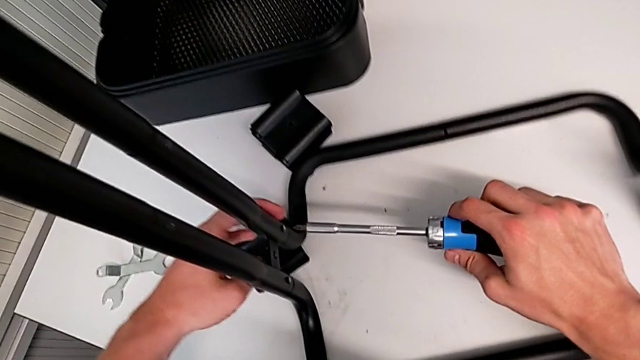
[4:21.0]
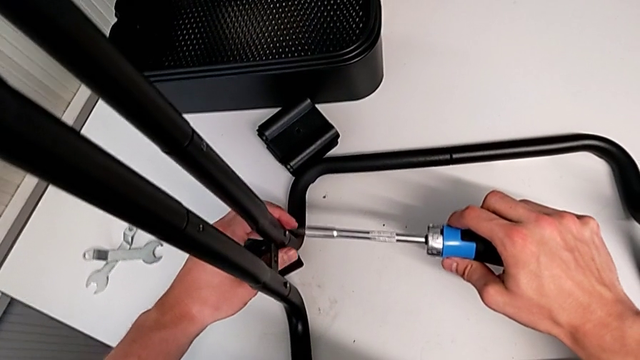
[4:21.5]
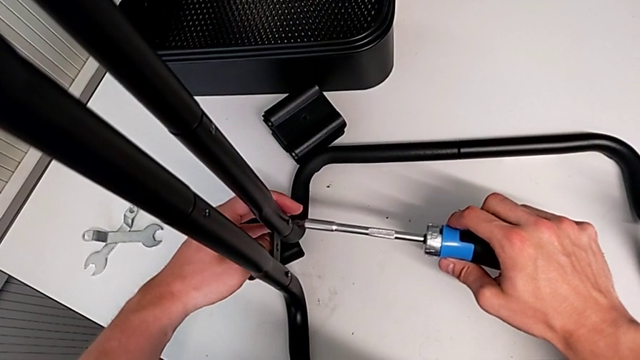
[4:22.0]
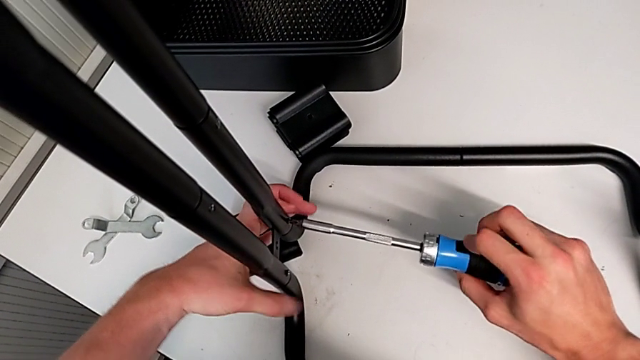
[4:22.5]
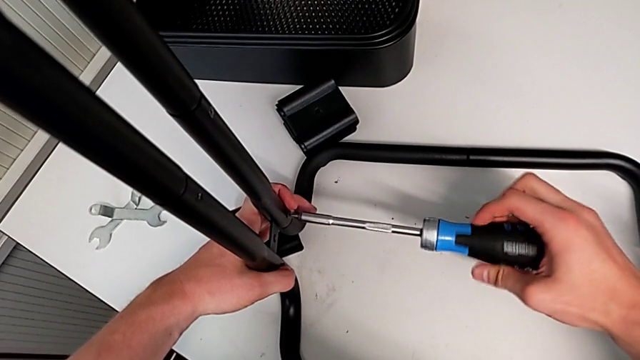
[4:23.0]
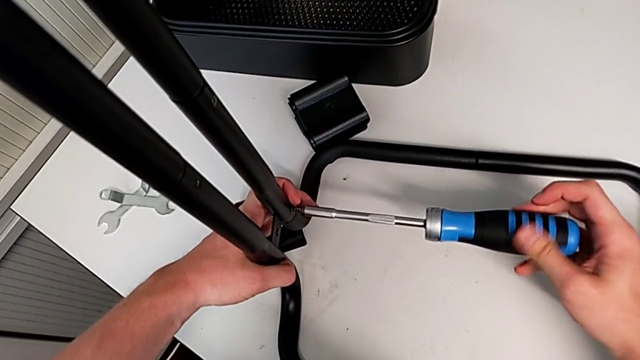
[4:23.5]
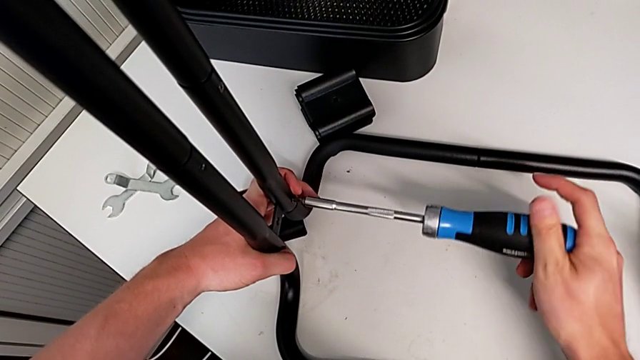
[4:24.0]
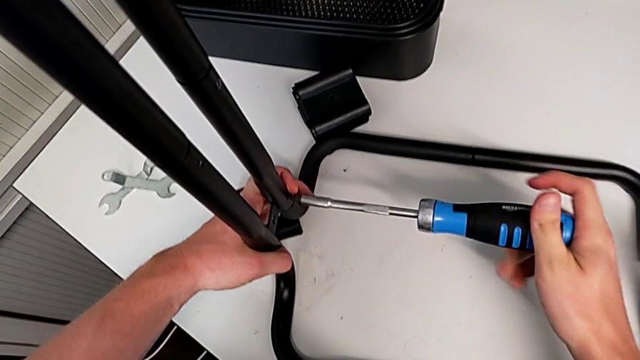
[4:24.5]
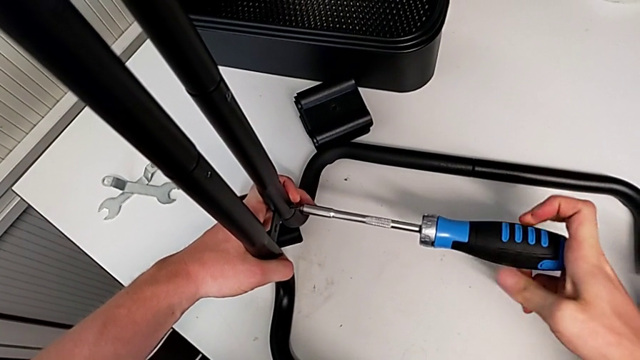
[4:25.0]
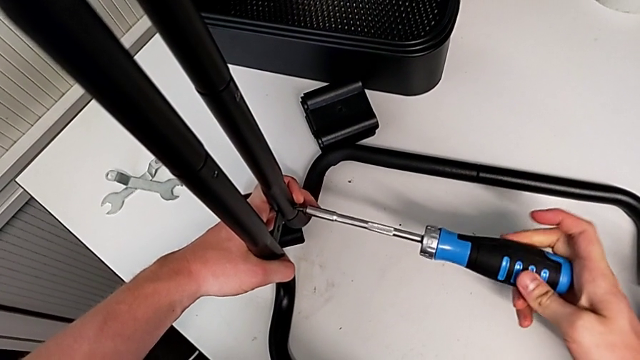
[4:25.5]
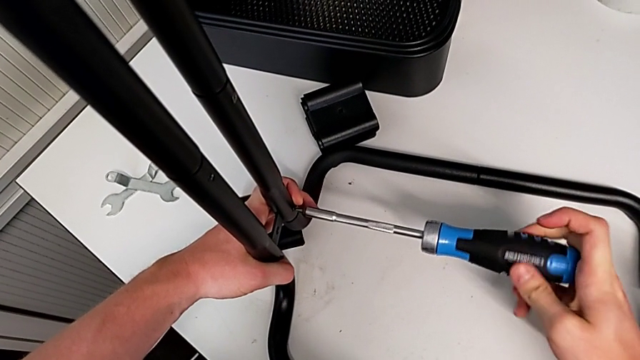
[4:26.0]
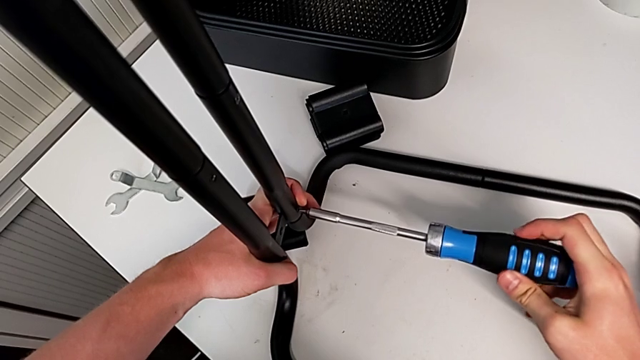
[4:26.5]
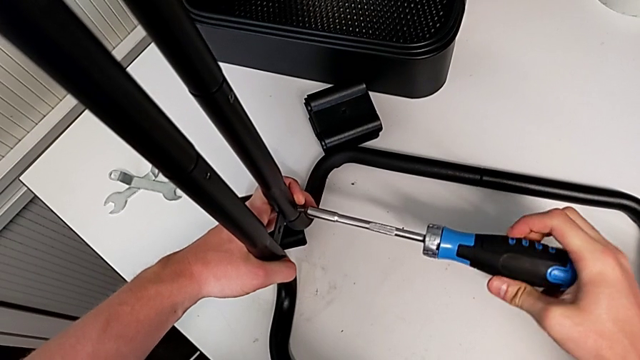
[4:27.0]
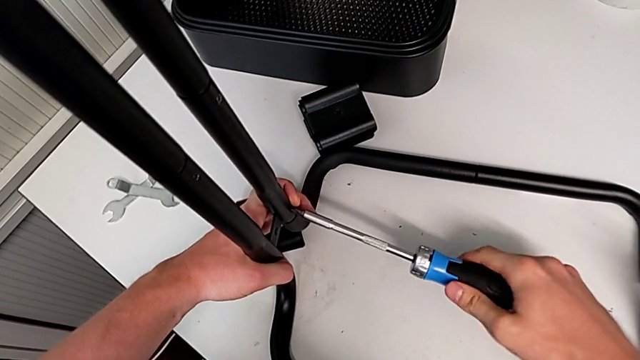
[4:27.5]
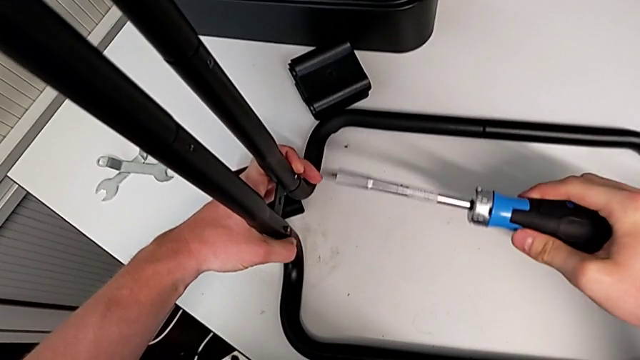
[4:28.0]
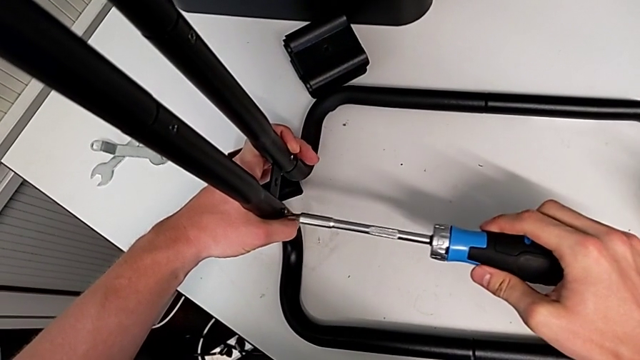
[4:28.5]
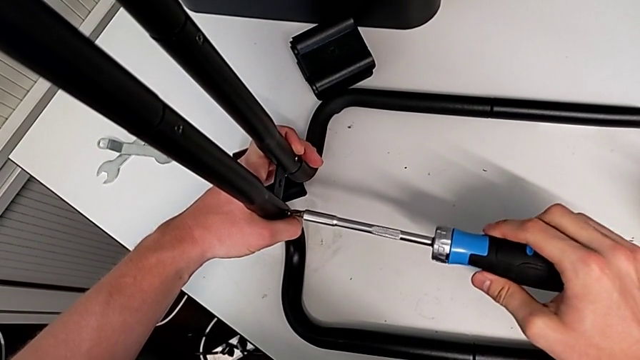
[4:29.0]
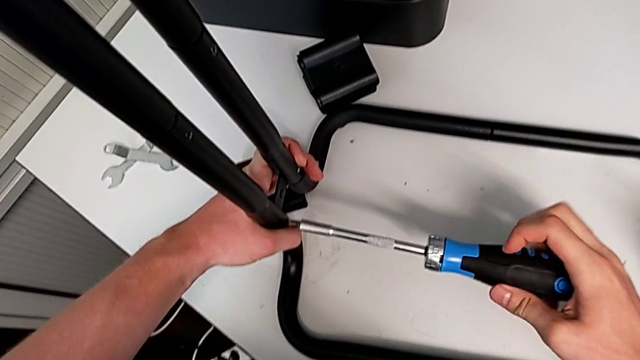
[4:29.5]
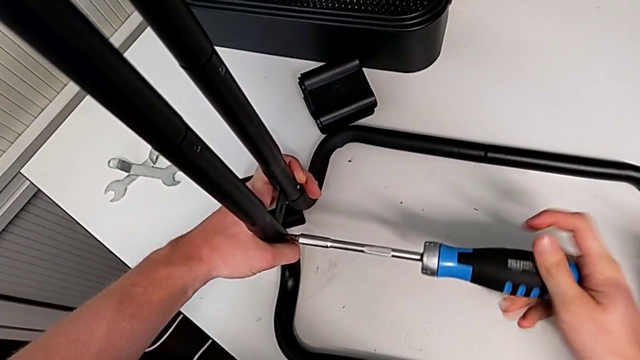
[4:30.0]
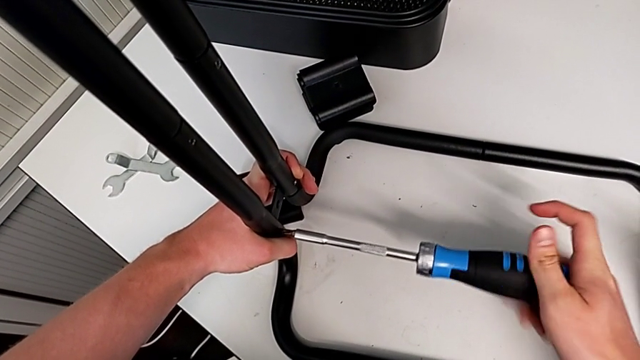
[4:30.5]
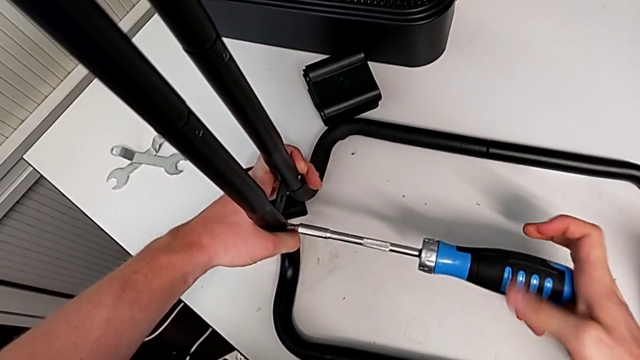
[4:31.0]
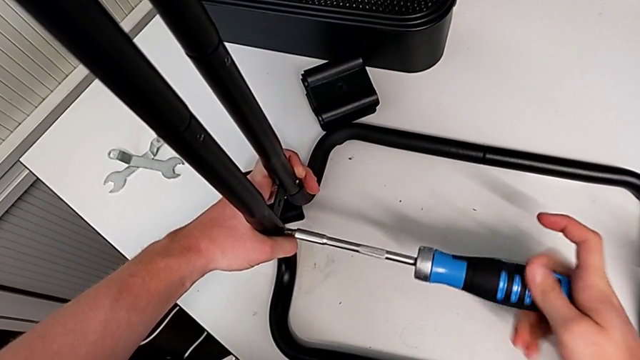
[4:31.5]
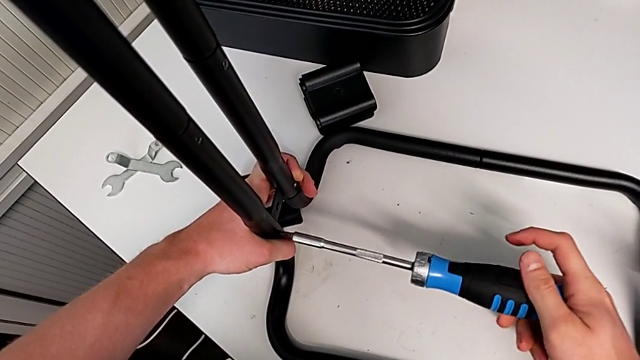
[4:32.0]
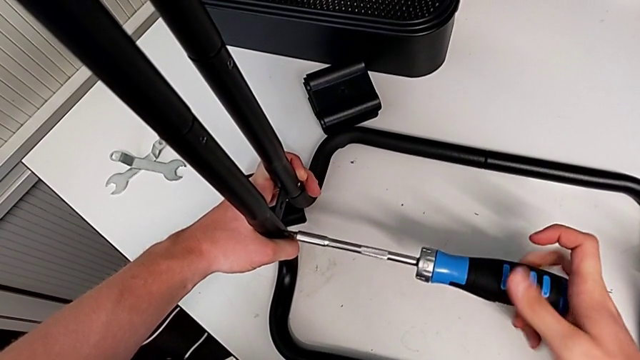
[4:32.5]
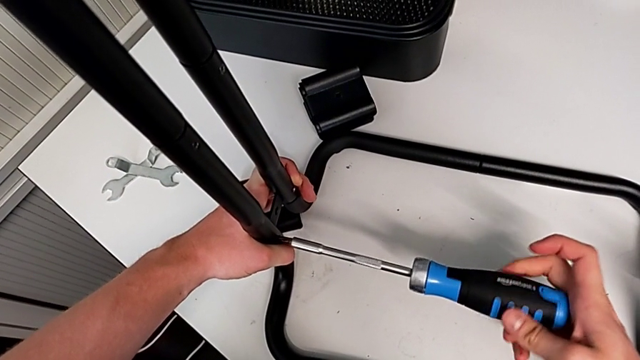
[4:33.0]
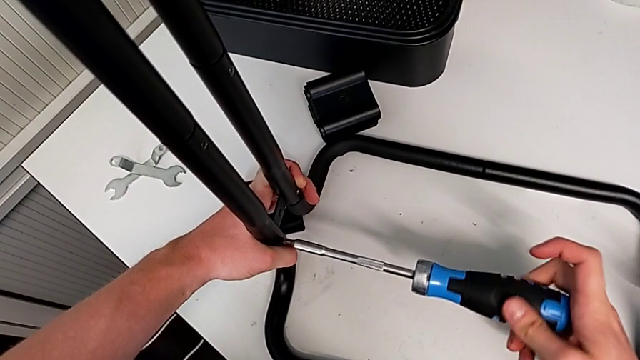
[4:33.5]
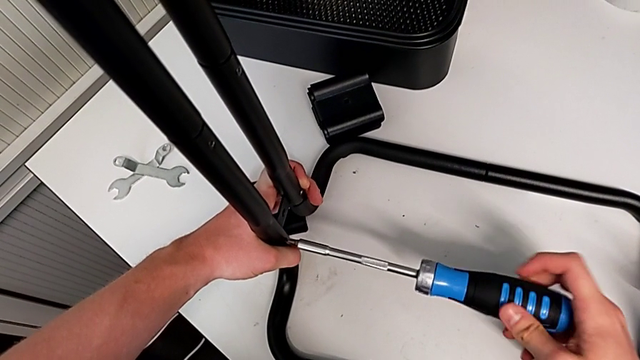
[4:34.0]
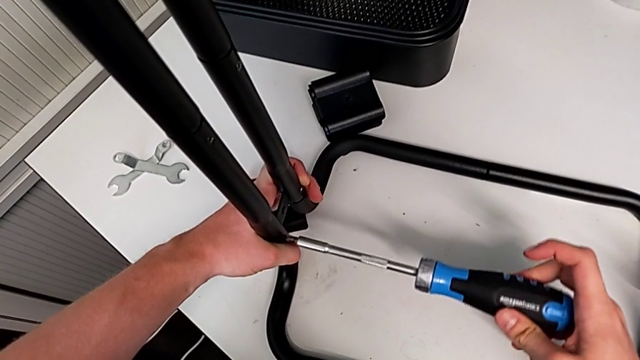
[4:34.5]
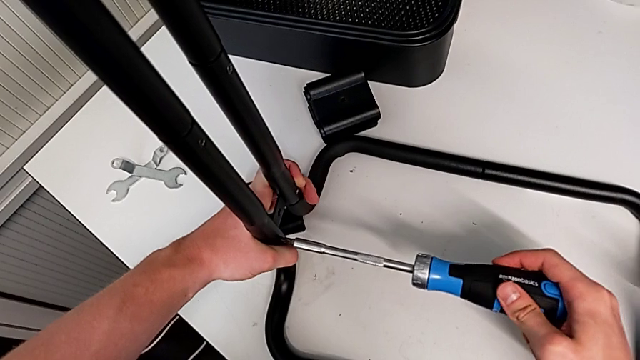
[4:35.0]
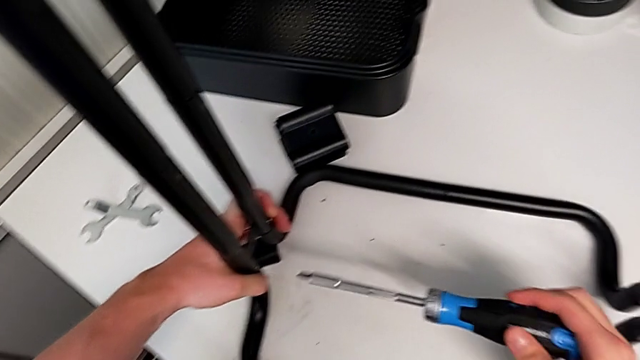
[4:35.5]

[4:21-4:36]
The camera wearer is assembling the base frame with the sidebars. They insert the blue screwdriver and screw the screw.

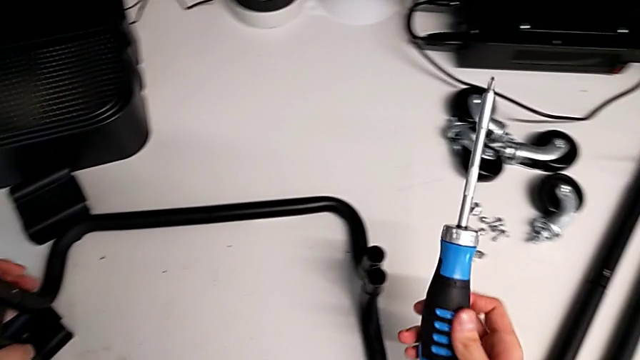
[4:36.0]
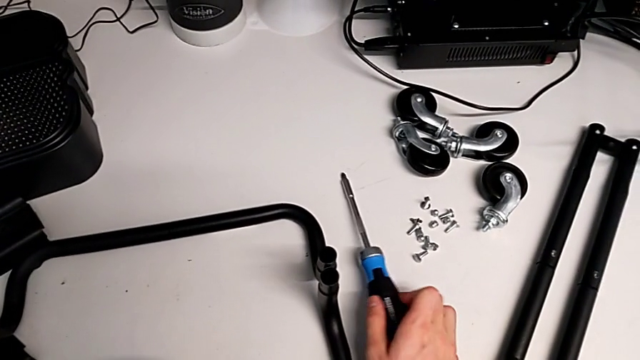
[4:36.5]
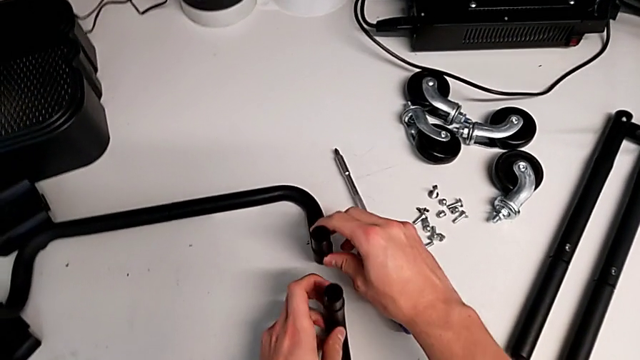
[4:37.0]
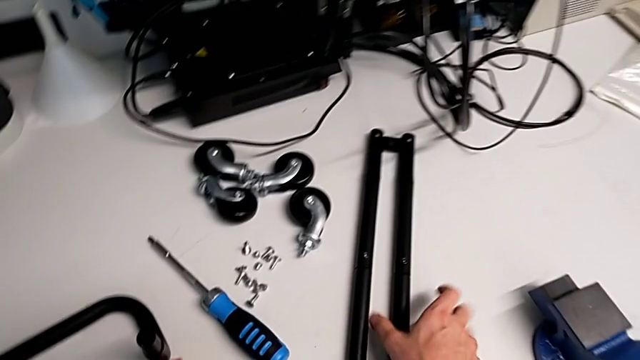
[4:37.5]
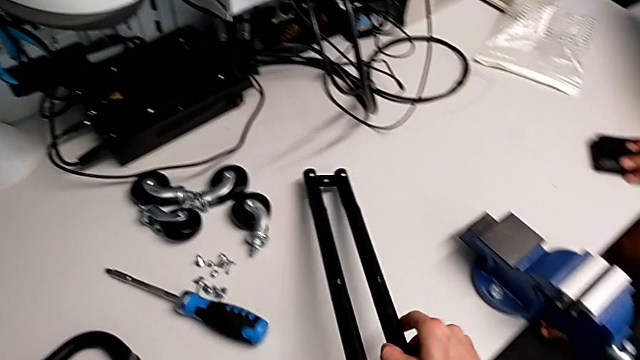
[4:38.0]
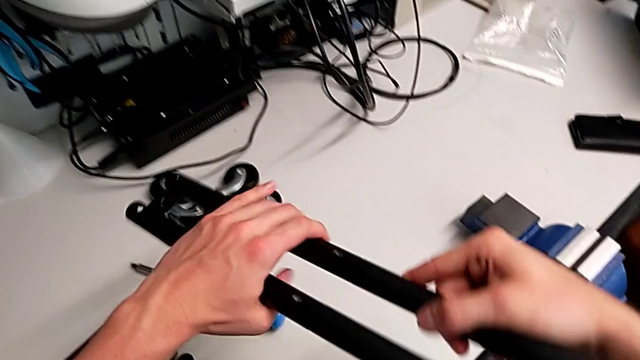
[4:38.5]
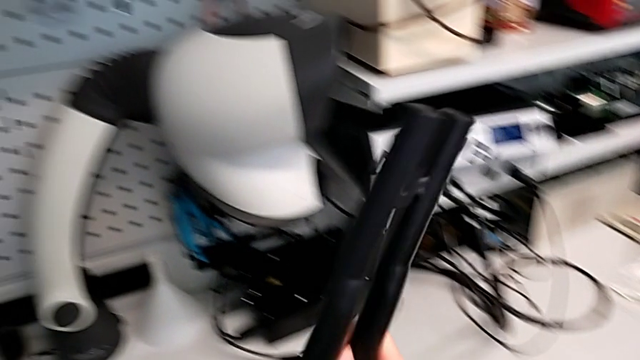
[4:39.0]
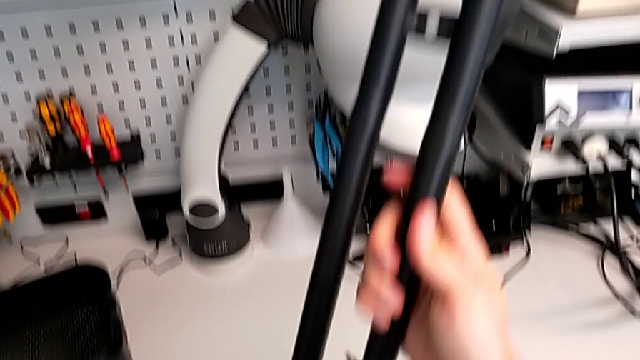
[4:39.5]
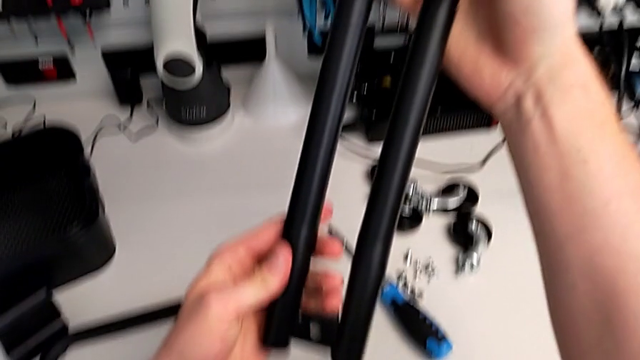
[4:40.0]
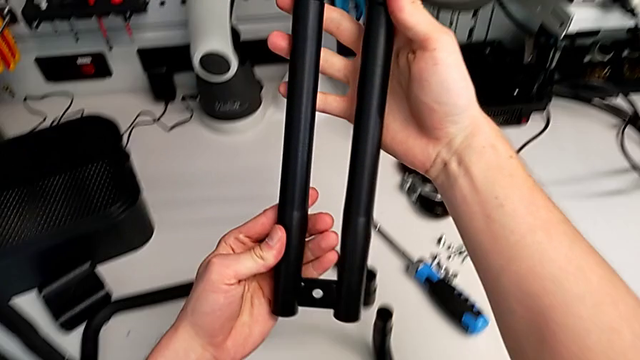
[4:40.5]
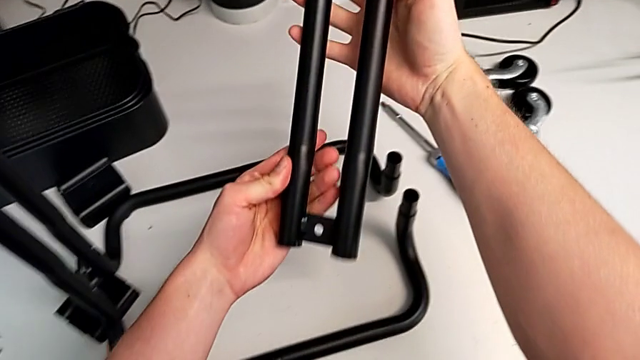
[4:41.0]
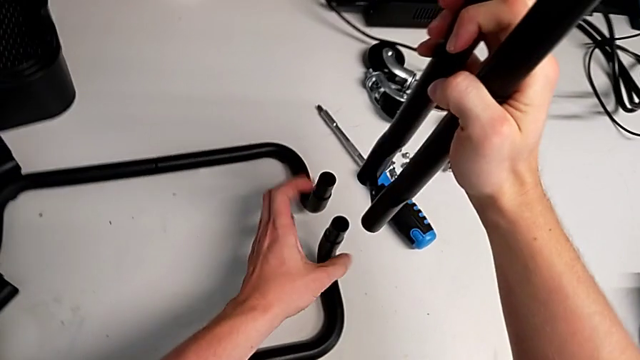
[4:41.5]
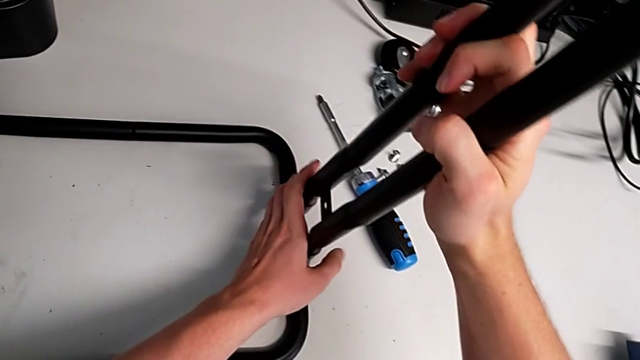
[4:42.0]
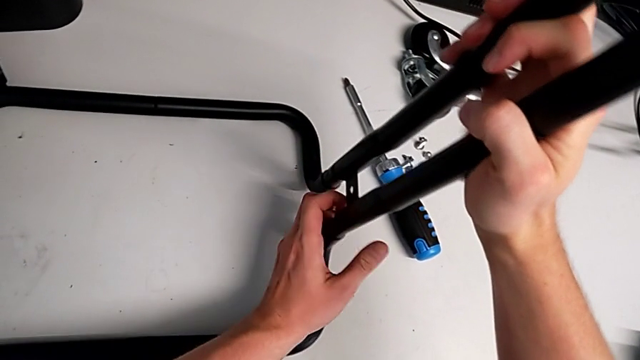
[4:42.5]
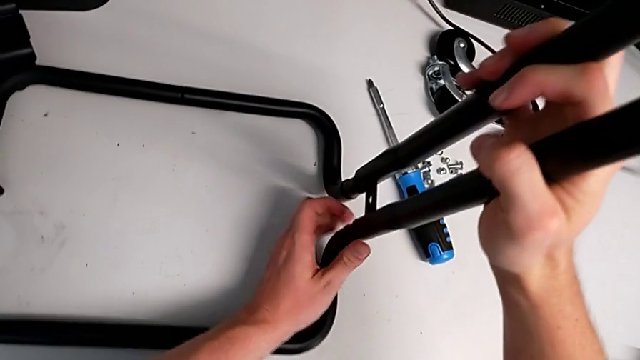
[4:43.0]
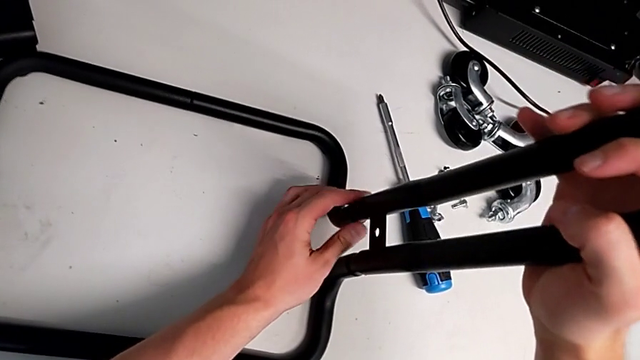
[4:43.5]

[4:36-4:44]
The camera wearer is assembling the base frame with the sidebars. They place the blue screwdriver, grab the second leg and begin to insert it.
